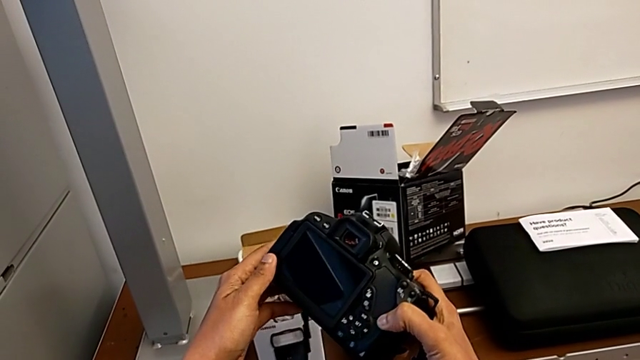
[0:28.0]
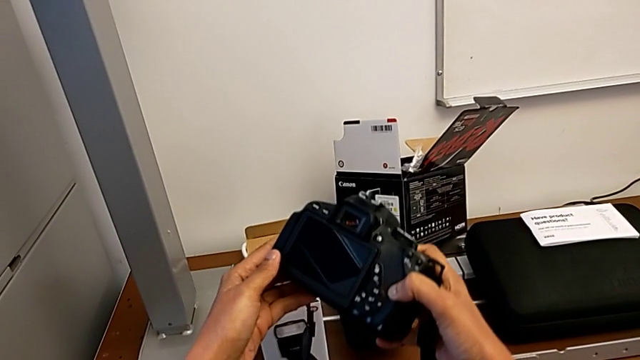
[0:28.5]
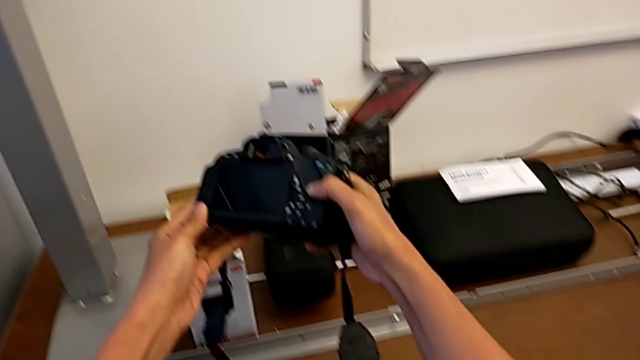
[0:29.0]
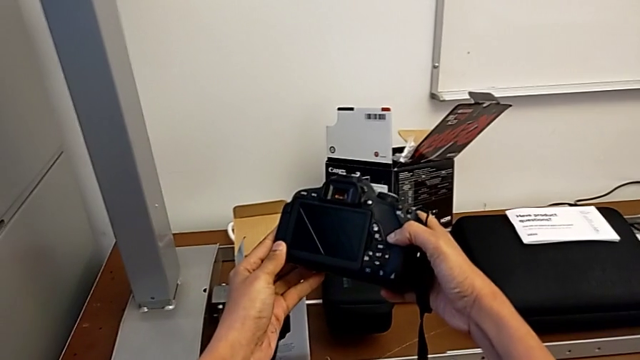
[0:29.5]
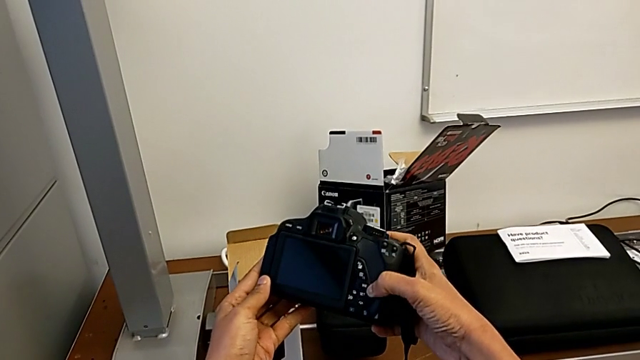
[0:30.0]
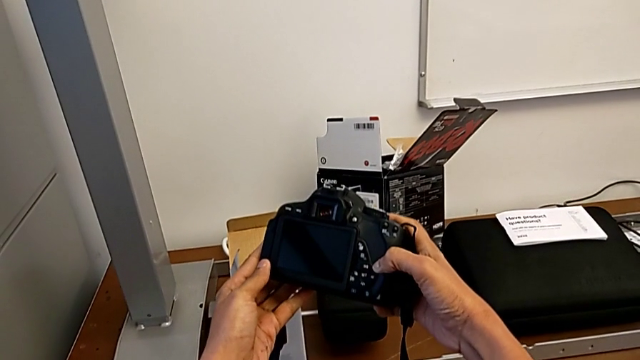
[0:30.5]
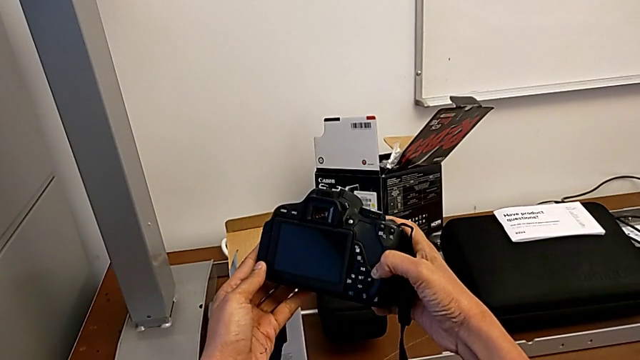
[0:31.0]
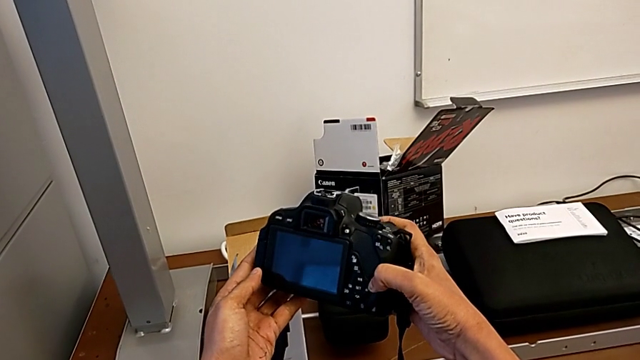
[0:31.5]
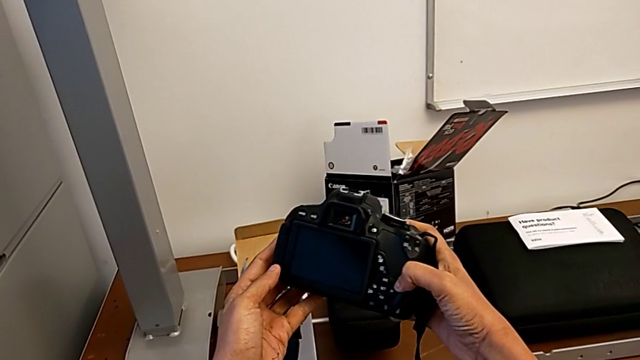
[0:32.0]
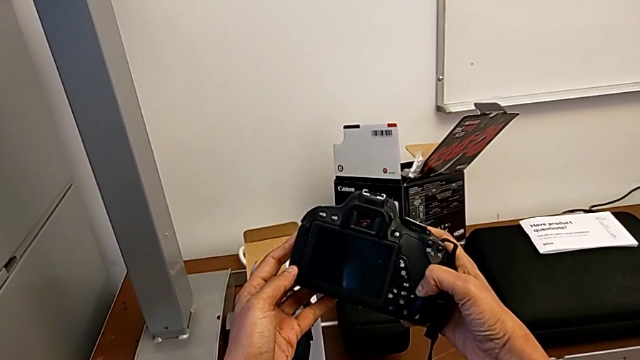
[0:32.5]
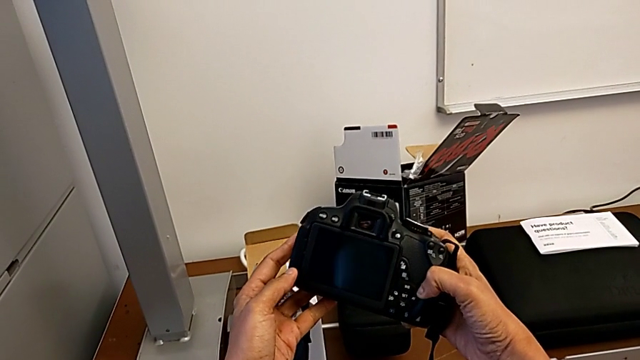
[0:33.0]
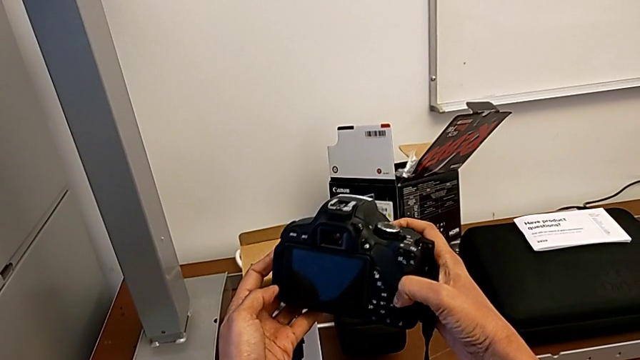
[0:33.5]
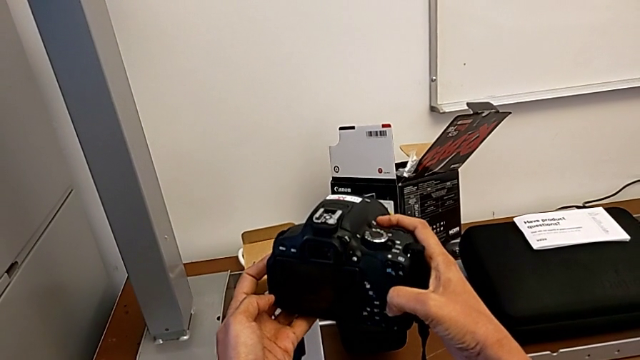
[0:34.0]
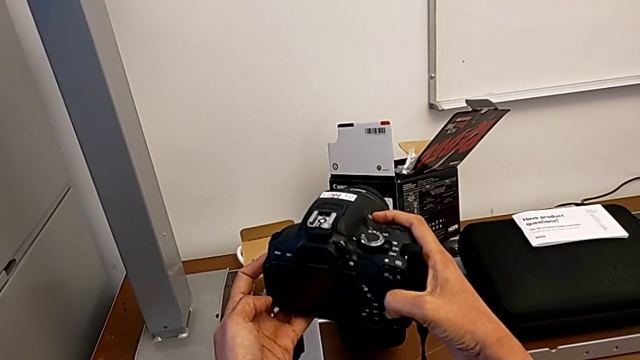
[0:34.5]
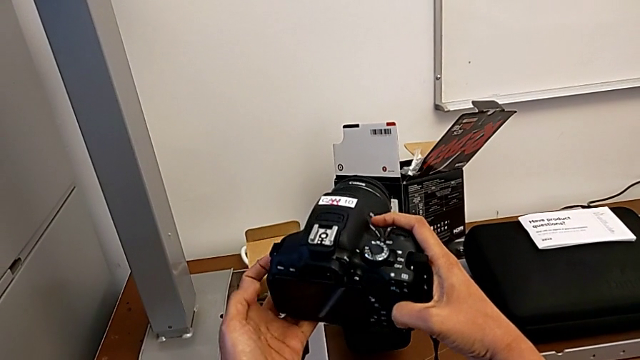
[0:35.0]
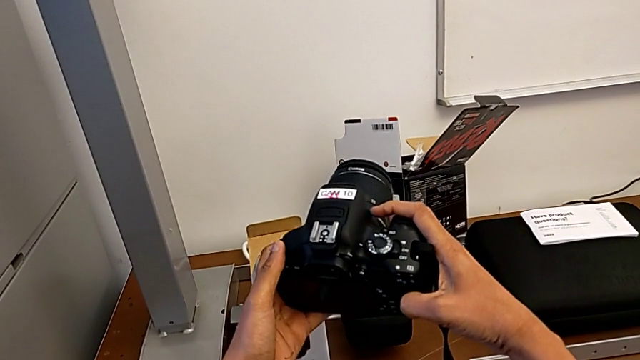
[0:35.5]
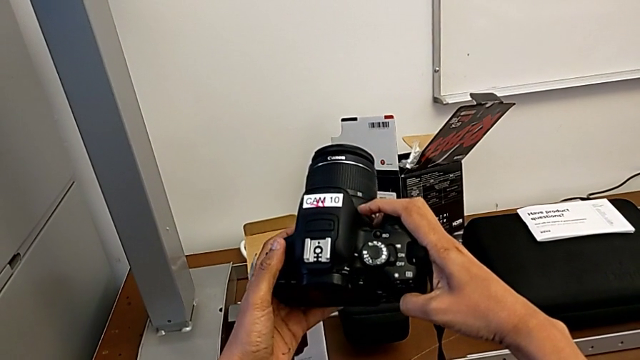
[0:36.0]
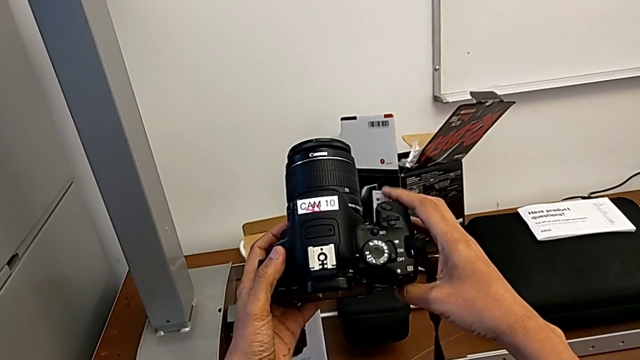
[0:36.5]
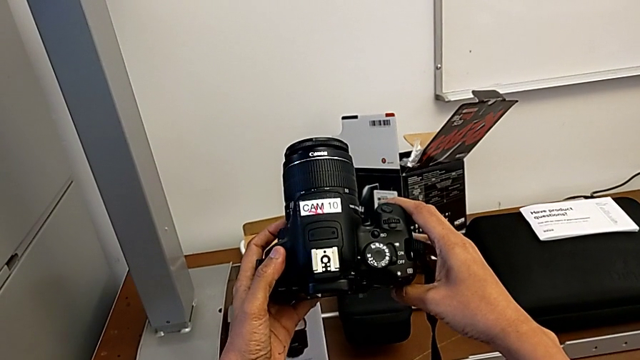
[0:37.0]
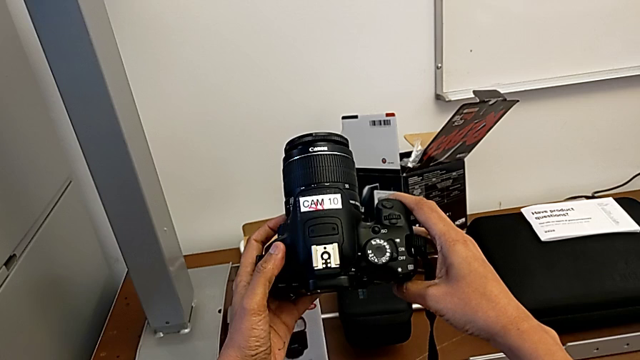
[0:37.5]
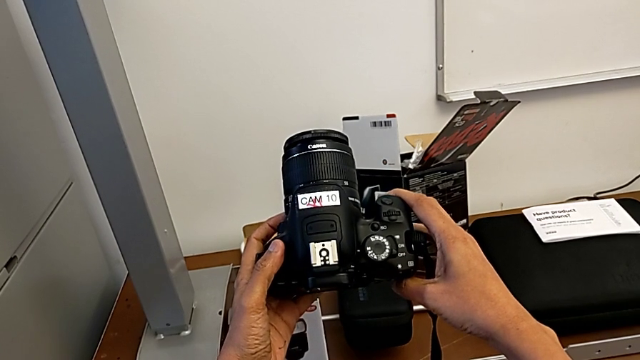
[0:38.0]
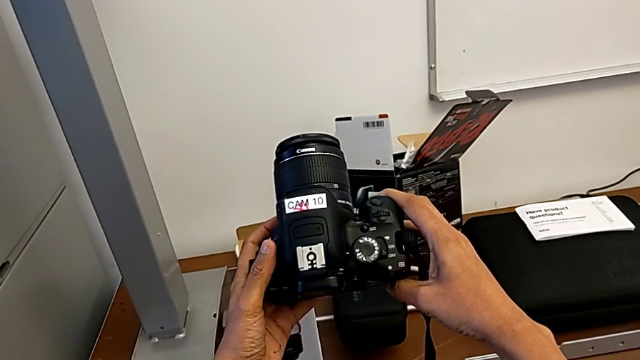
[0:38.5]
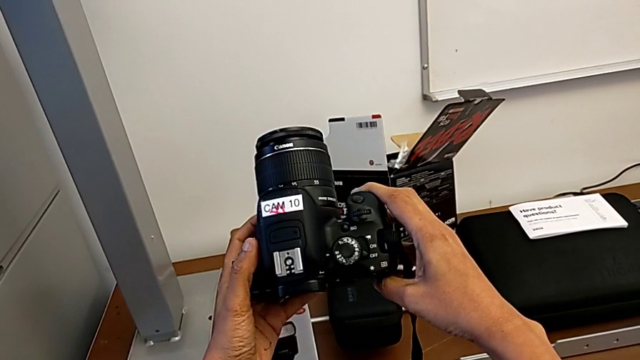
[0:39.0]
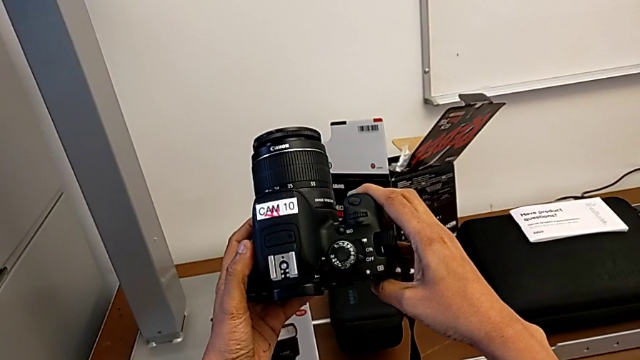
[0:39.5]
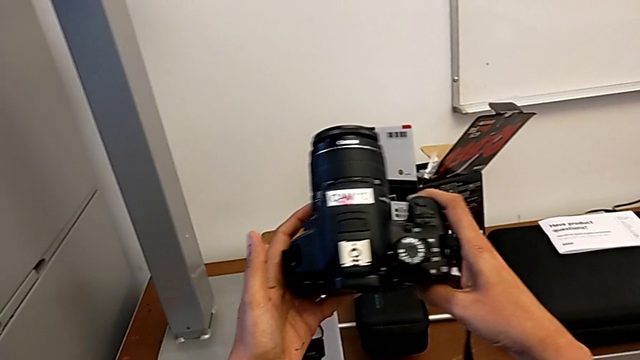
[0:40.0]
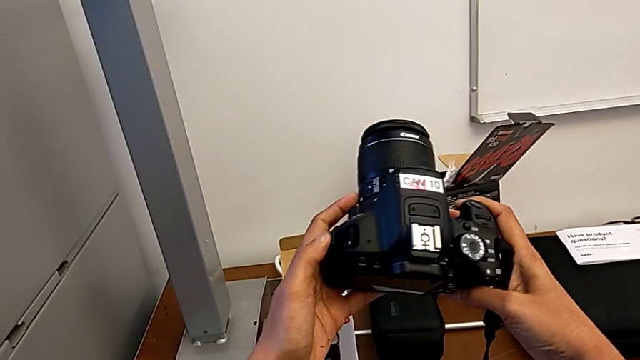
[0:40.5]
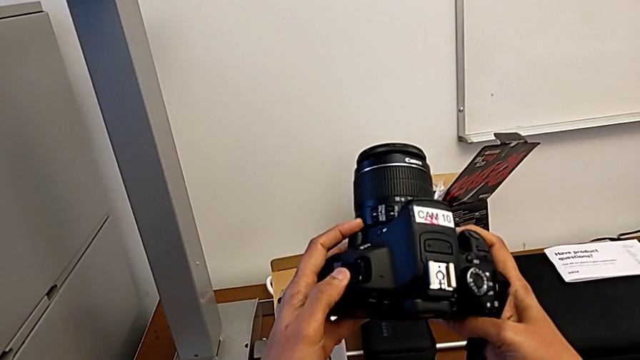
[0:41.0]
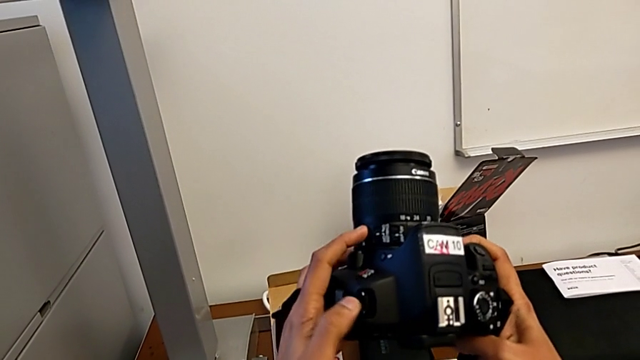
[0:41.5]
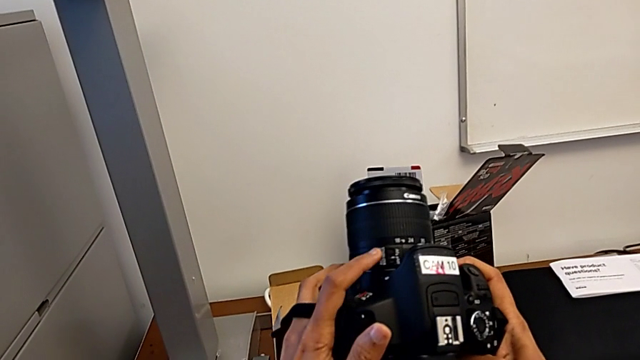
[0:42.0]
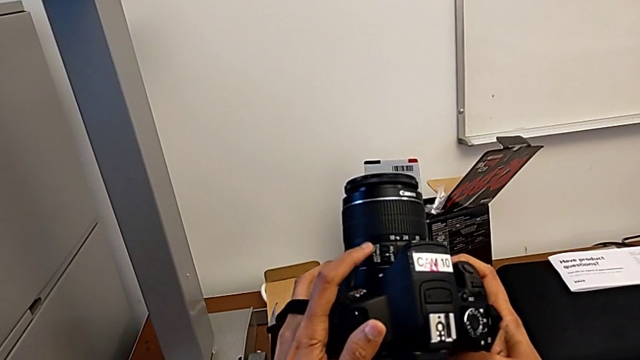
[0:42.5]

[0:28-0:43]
The camera wearer is detaching the lens. They keep inspecting the DSLR.

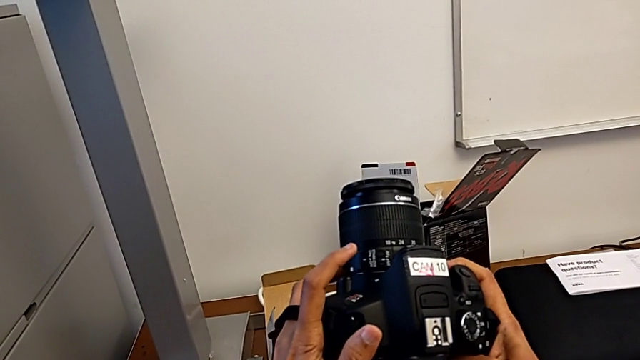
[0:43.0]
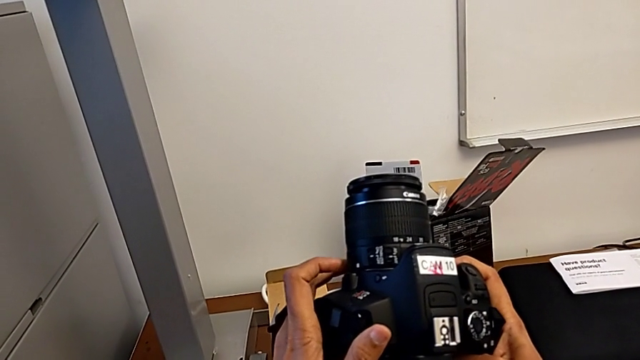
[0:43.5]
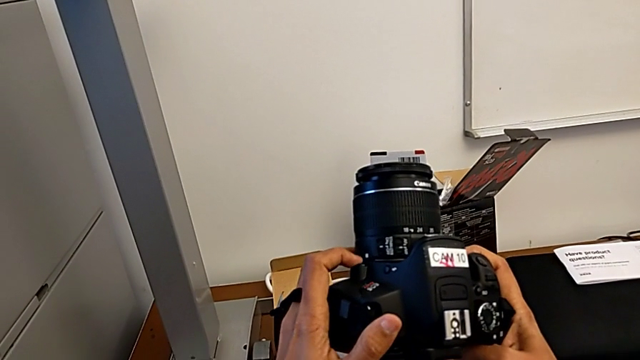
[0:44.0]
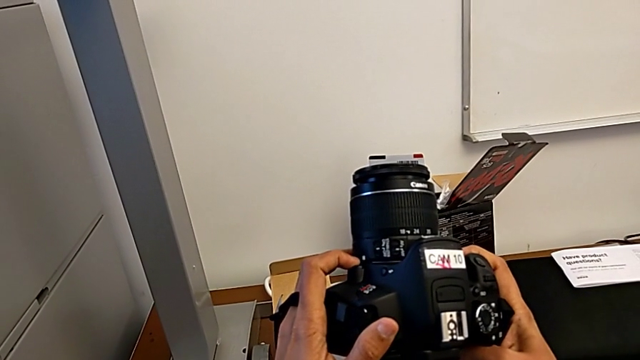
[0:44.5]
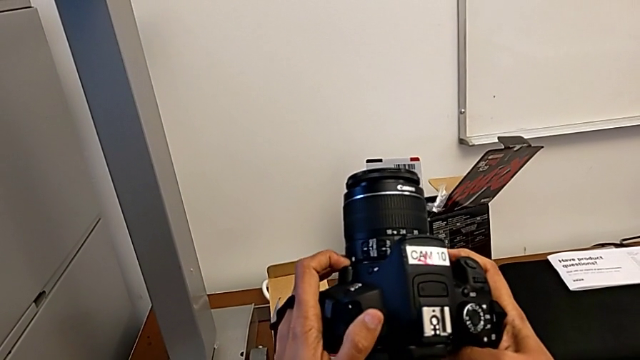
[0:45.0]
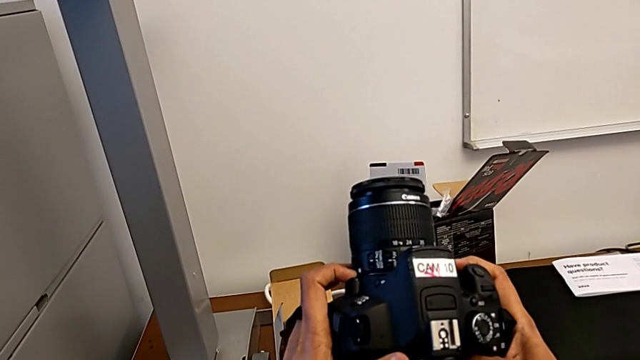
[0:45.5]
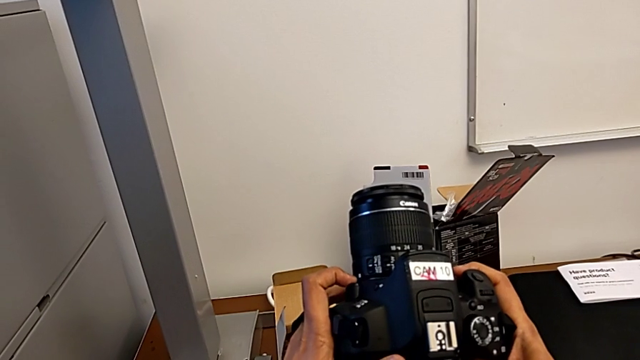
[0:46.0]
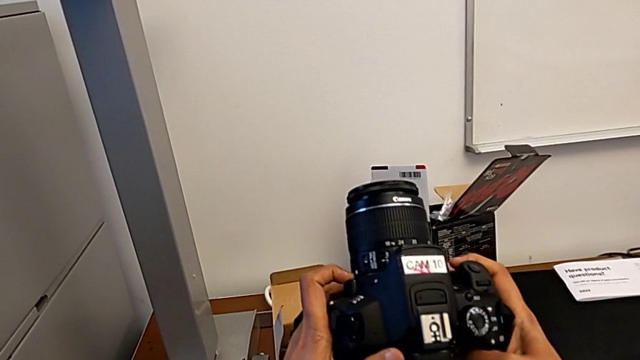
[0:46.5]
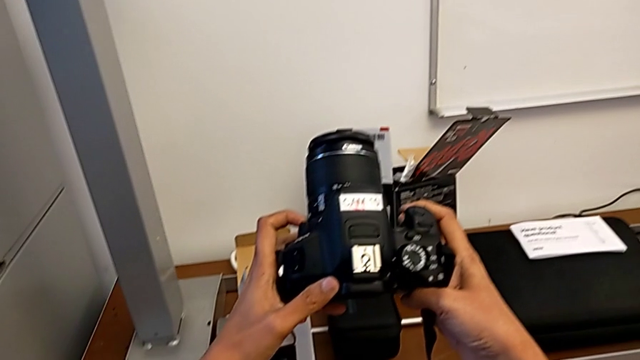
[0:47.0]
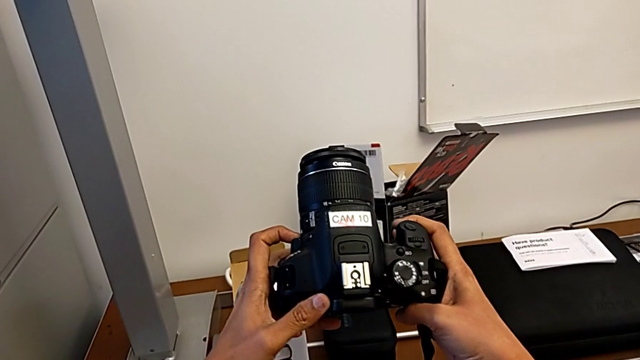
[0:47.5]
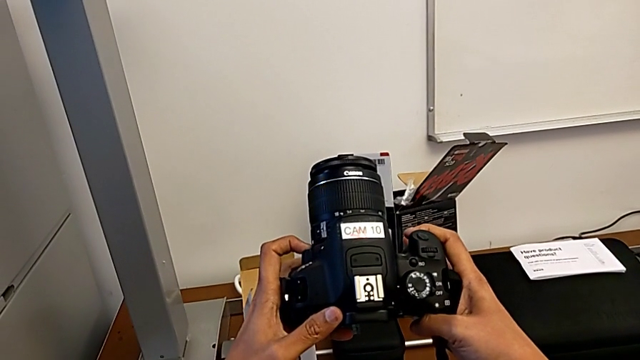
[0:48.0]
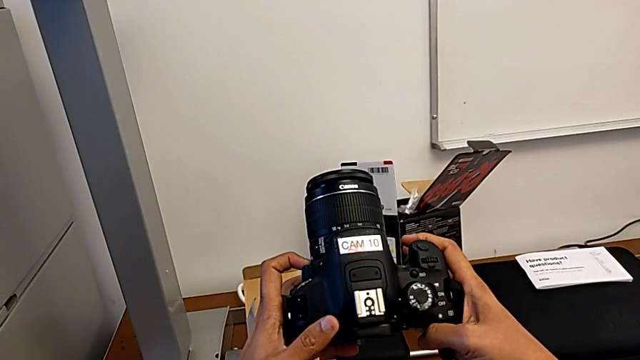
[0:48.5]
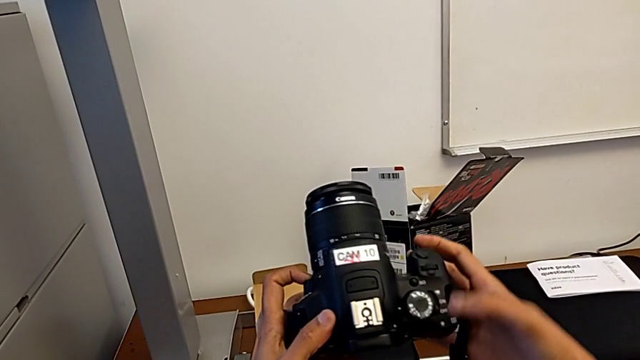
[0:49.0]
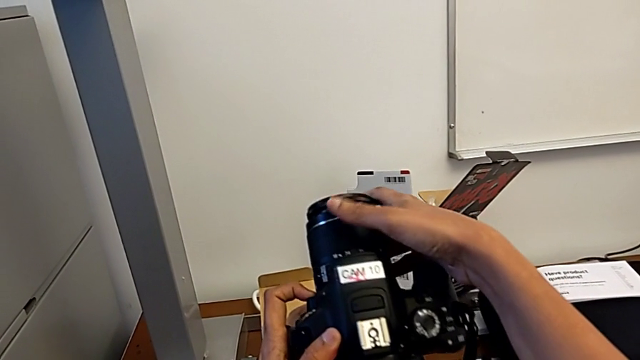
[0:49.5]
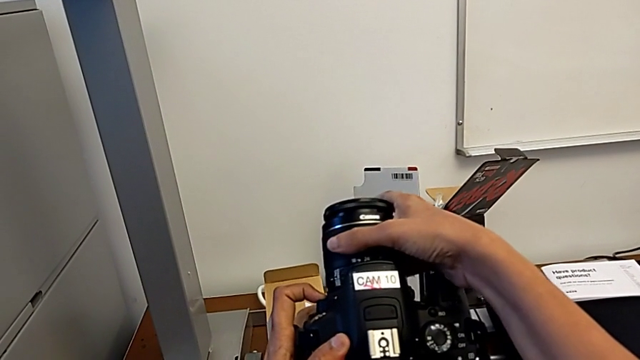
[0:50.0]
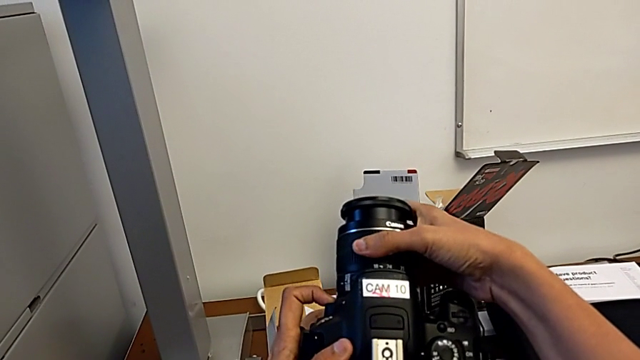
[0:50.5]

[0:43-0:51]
The camera wearer is detaching the lens. They touch the release button, press it and grab the lens.
